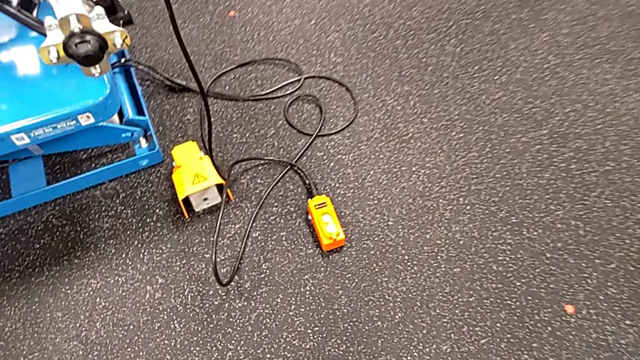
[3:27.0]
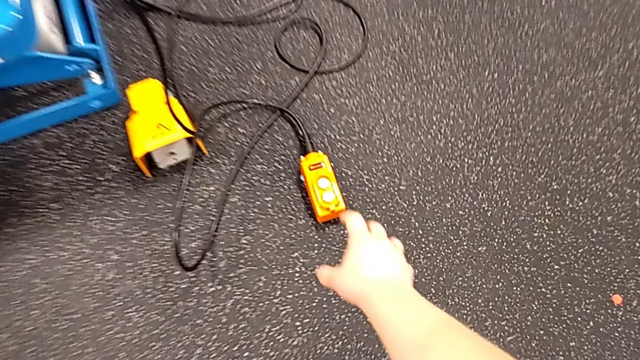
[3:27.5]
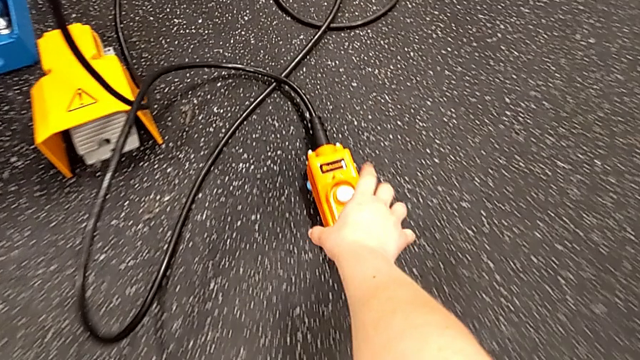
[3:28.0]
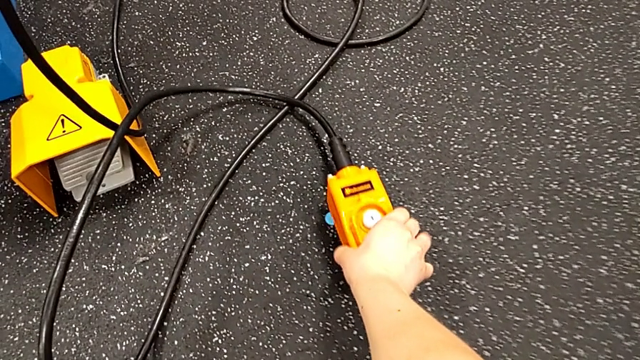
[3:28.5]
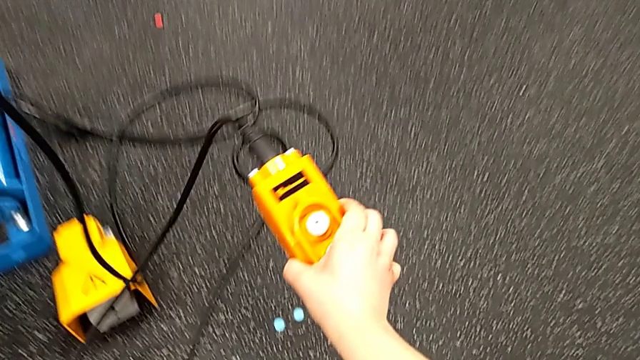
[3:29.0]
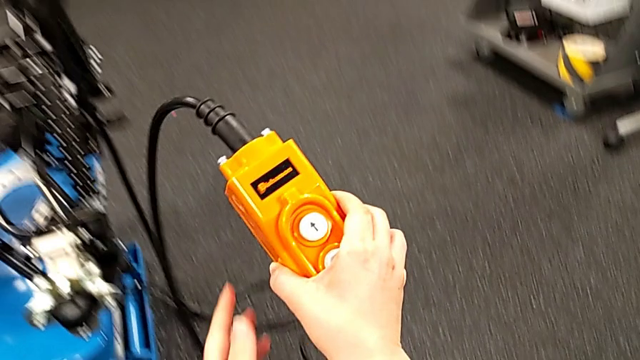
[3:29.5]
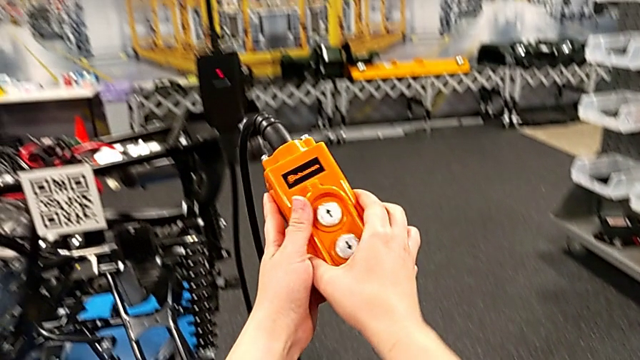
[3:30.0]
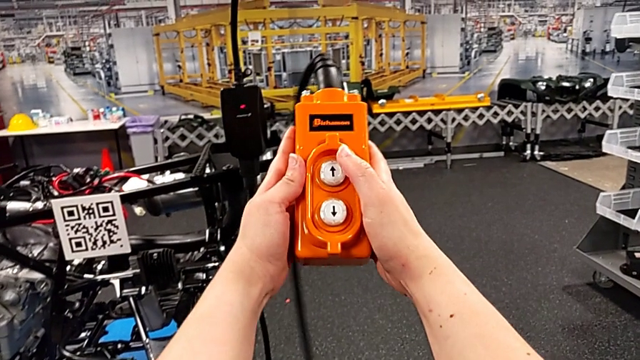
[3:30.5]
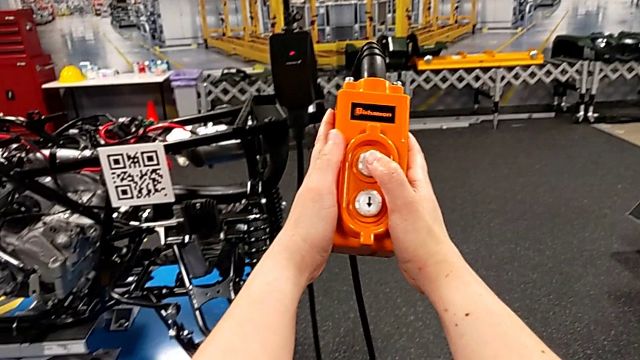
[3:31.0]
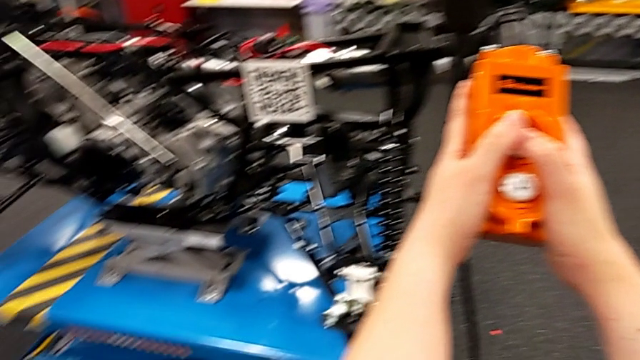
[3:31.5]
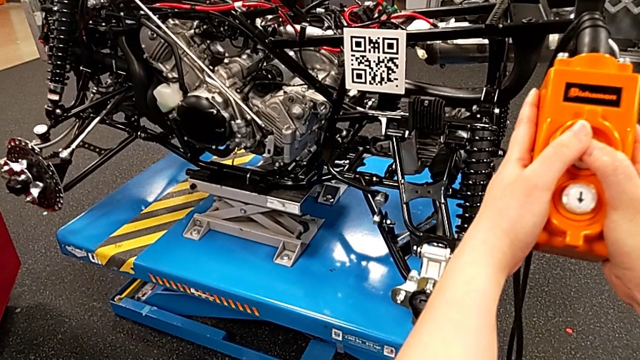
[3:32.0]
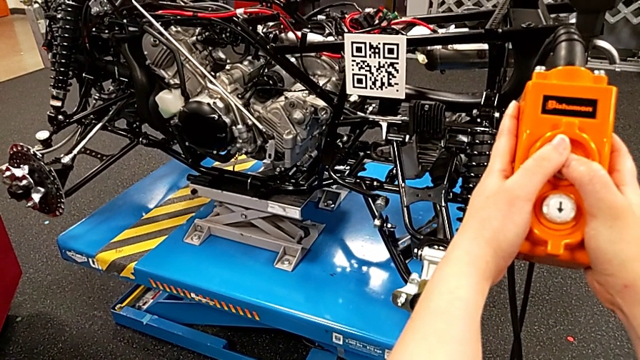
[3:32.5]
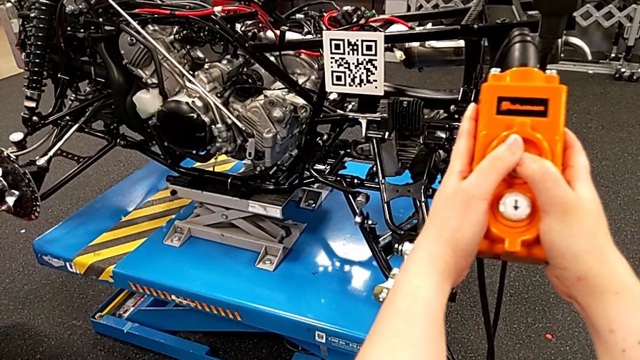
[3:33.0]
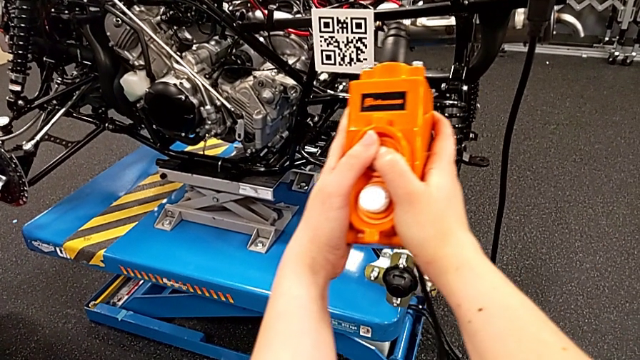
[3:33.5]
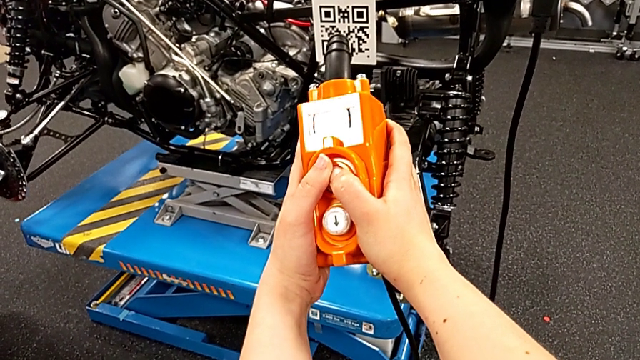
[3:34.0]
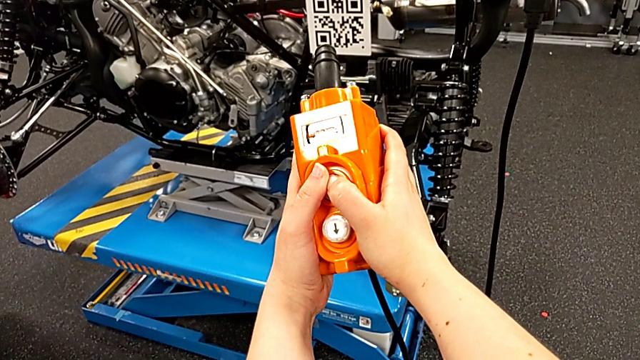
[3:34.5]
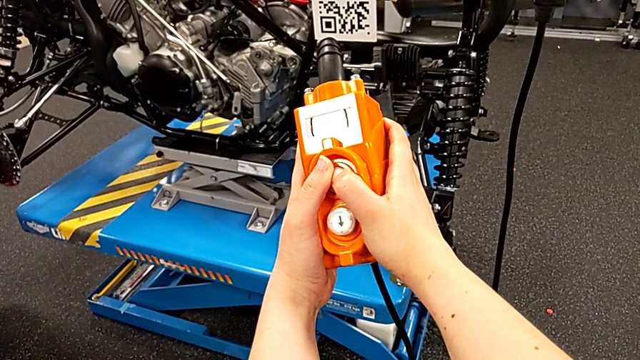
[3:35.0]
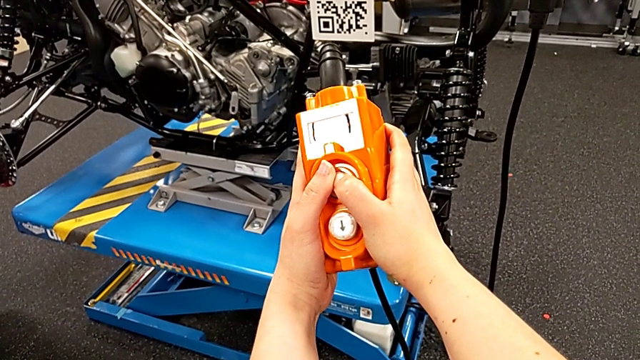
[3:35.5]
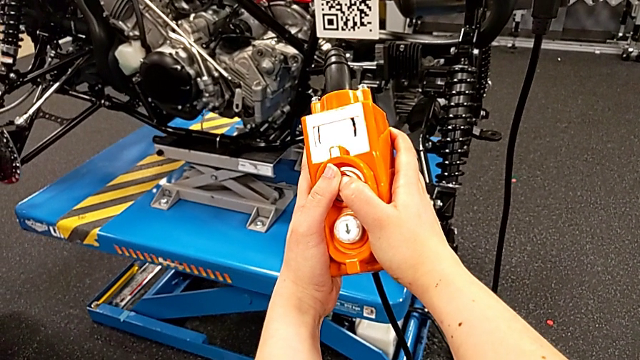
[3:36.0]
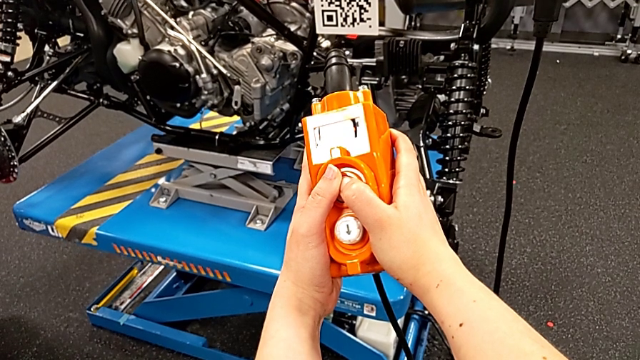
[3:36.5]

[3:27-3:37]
The camera wearer is lifting the motherboard using the remote. They grab the remote, lift it and press the button up.

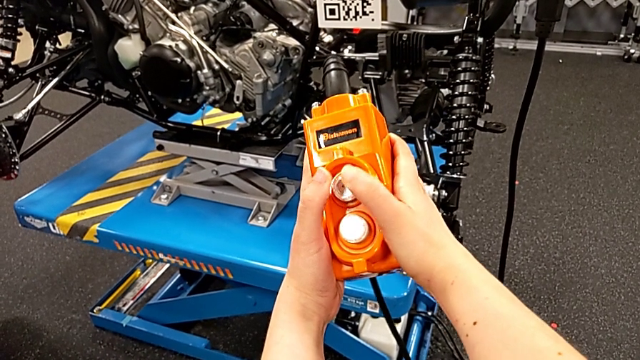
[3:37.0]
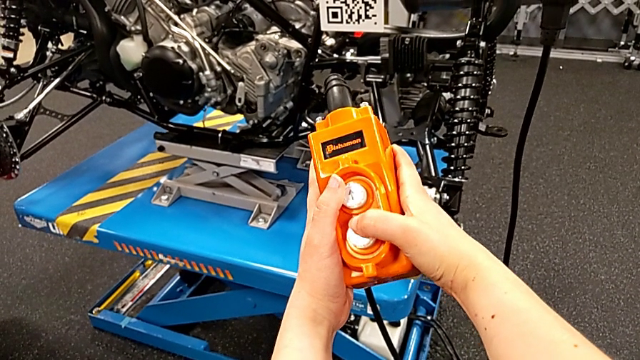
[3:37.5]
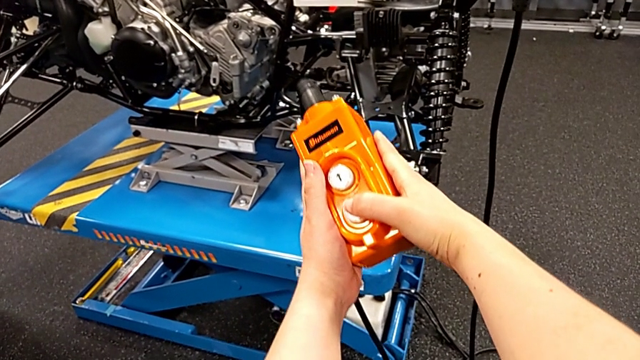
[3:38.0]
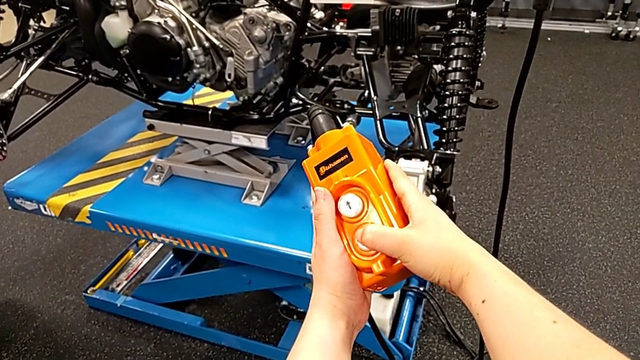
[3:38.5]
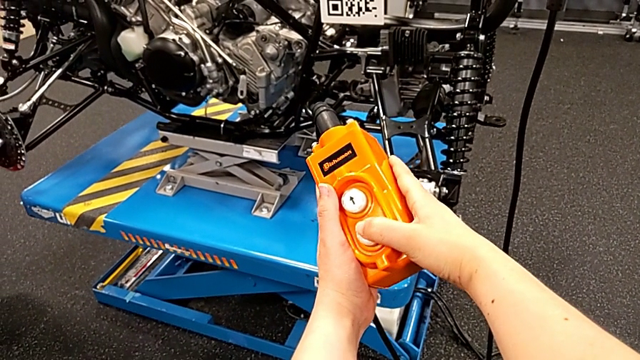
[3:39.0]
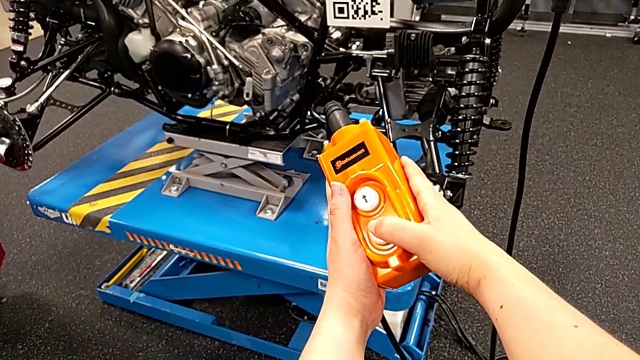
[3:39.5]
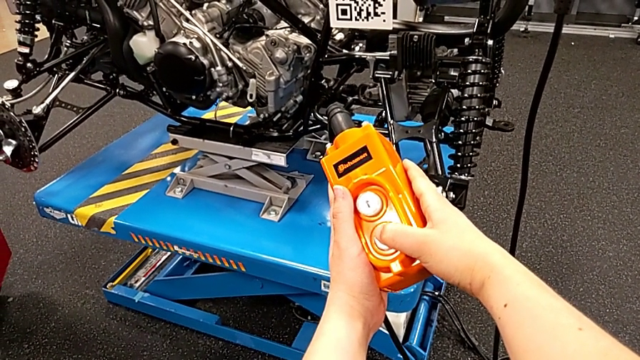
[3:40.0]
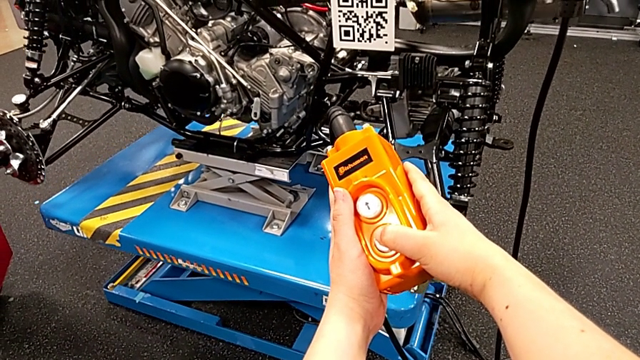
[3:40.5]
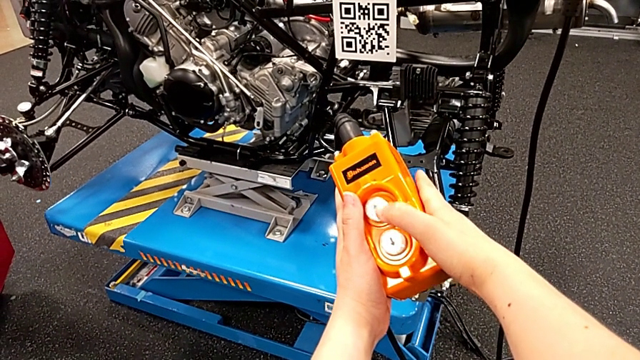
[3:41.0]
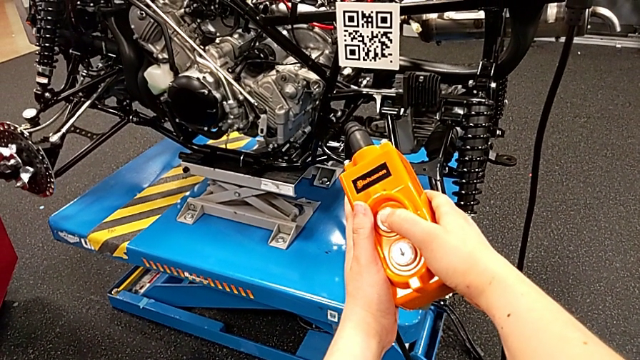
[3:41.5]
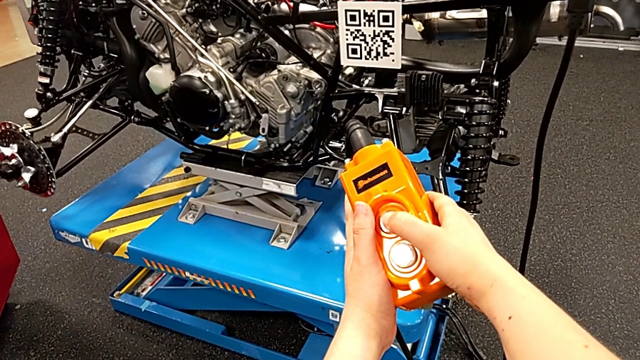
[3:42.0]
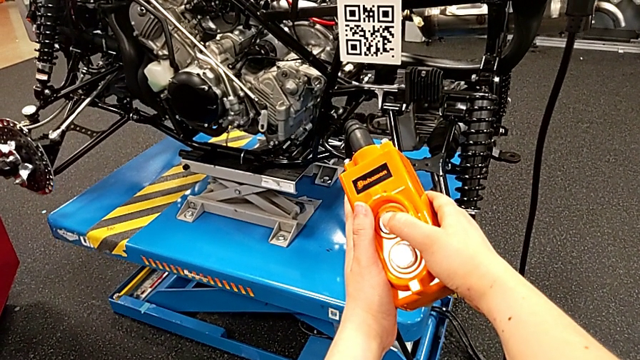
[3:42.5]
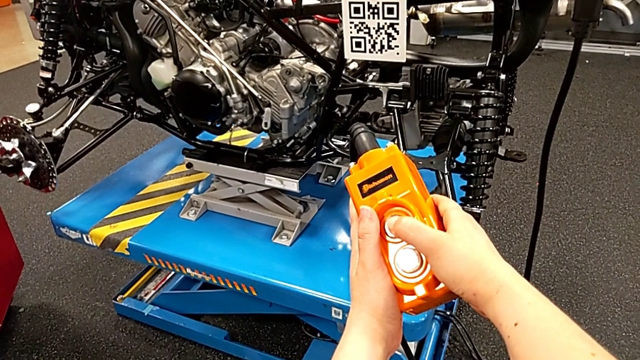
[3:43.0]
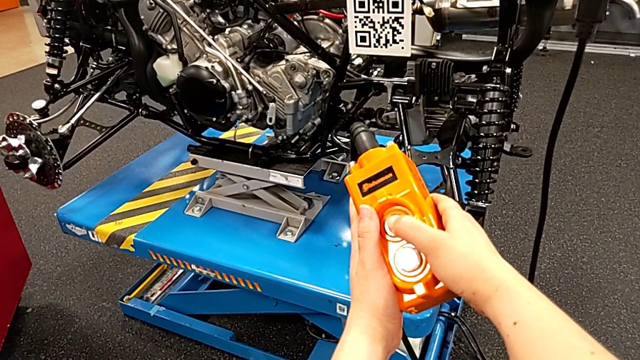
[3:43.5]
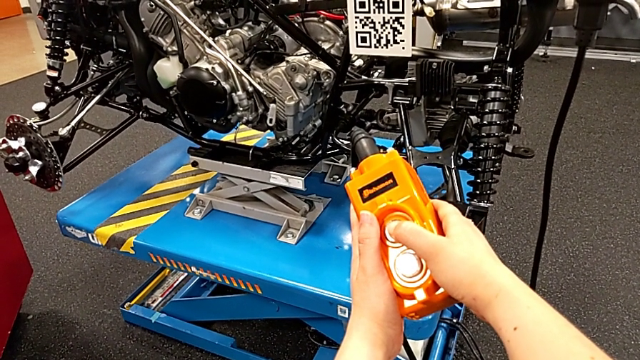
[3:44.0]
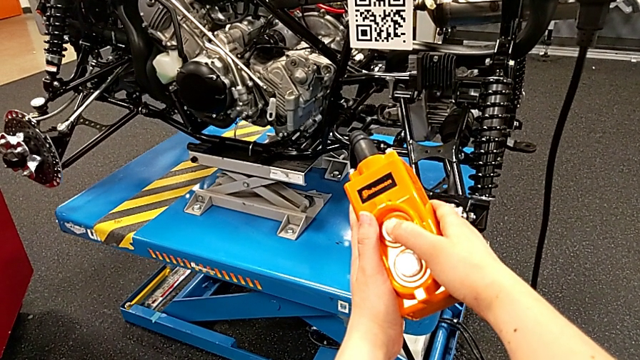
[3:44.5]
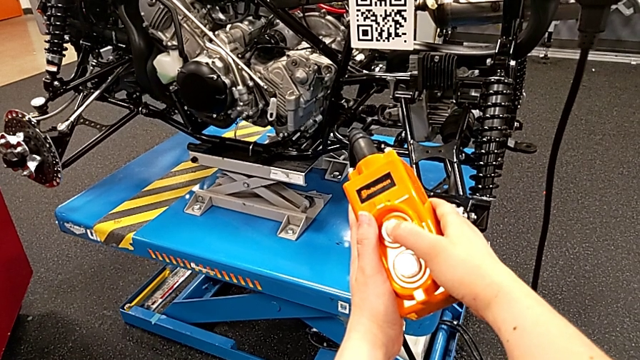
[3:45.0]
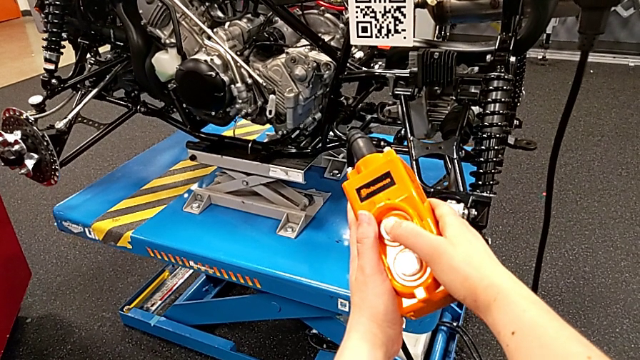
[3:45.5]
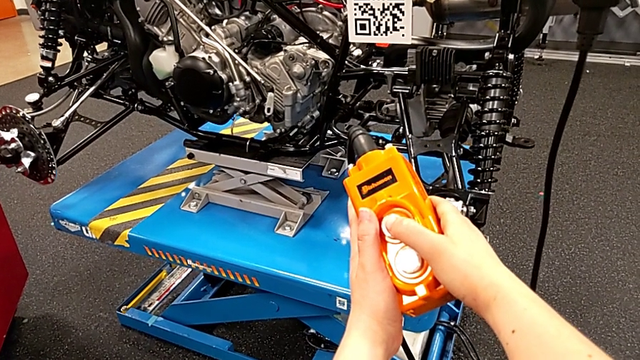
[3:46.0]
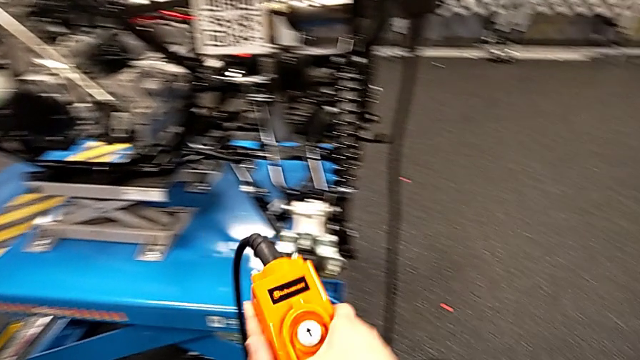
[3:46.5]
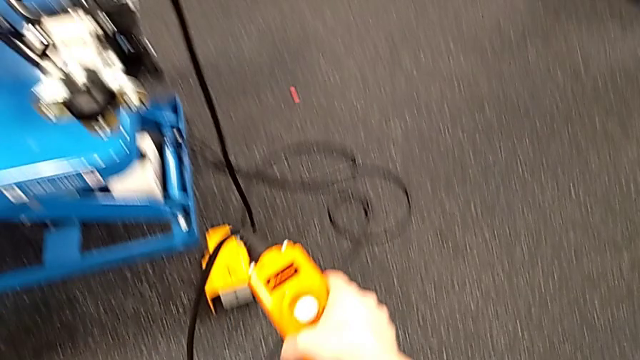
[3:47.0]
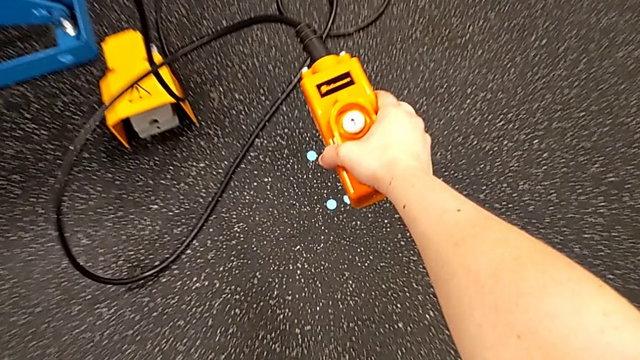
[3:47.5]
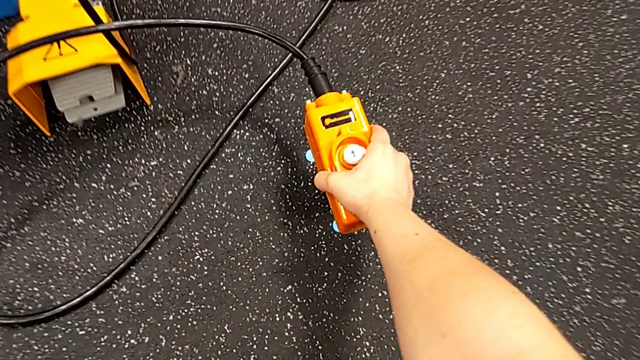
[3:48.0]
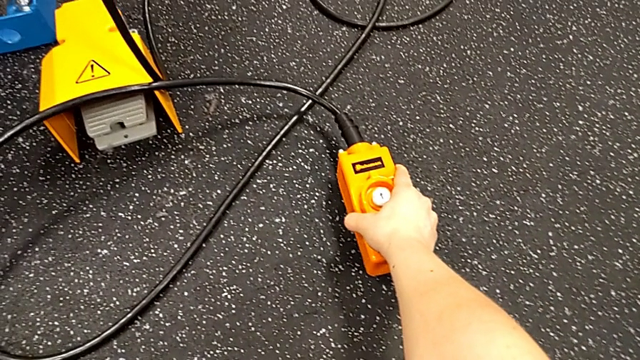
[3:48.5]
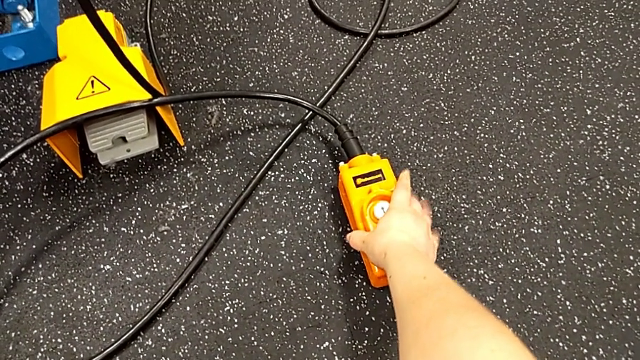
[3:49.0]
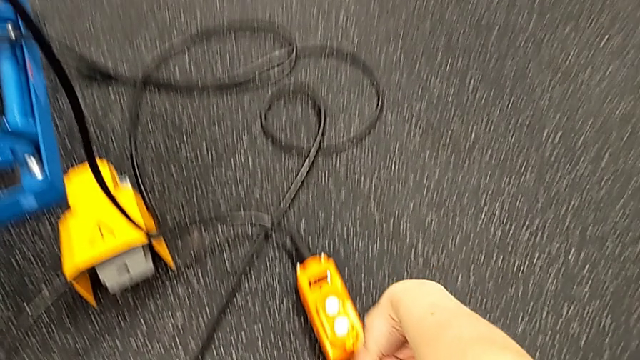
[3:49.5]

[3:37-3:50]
The camera wearer is lifting the motherboard using the remote. They press the button down, press it up and place the remote.
